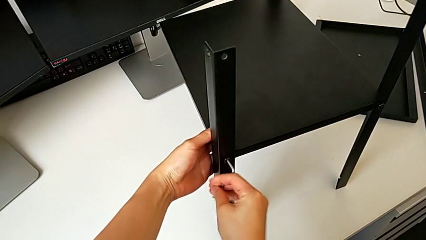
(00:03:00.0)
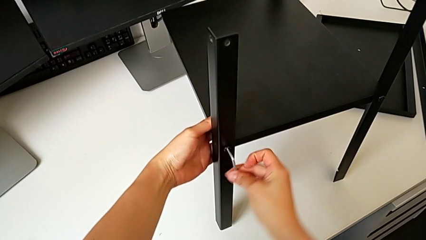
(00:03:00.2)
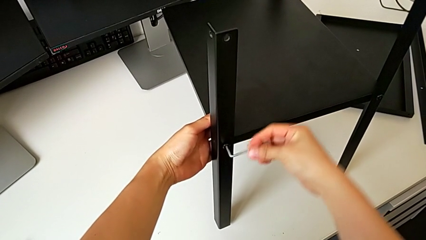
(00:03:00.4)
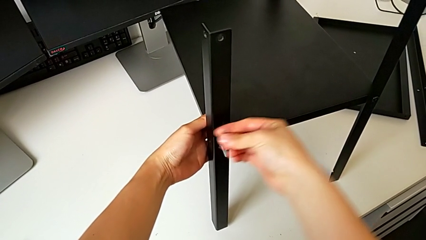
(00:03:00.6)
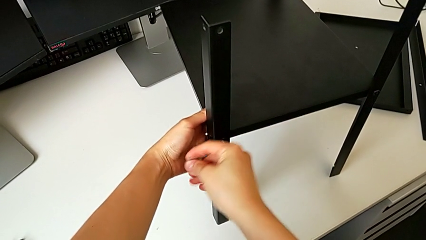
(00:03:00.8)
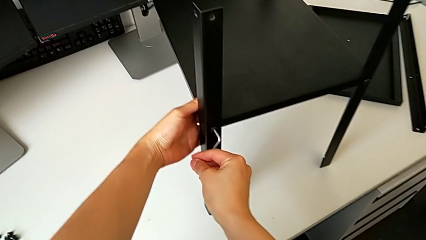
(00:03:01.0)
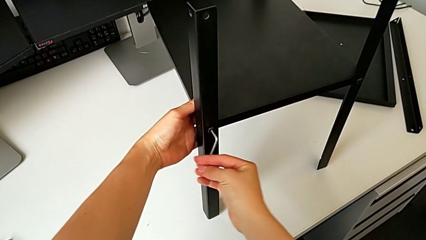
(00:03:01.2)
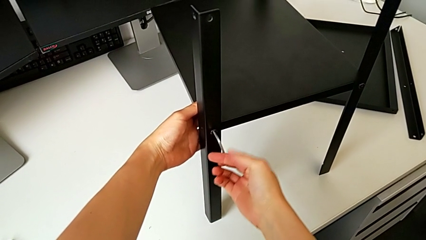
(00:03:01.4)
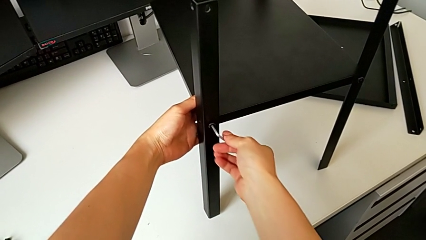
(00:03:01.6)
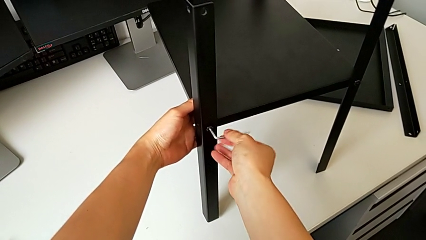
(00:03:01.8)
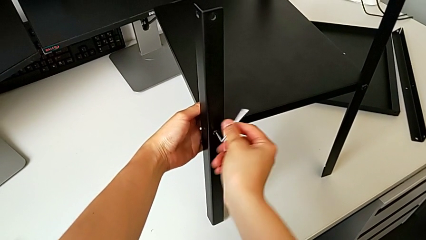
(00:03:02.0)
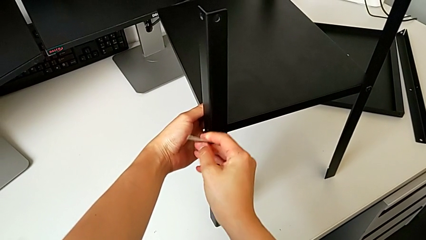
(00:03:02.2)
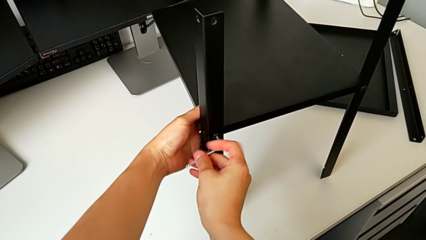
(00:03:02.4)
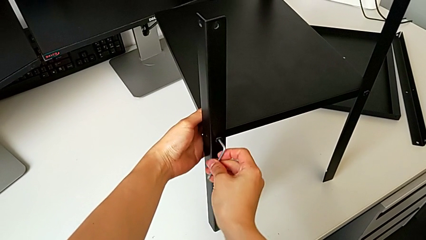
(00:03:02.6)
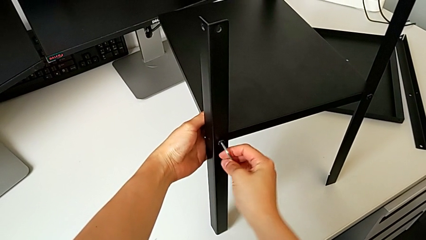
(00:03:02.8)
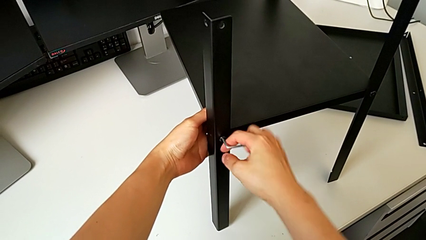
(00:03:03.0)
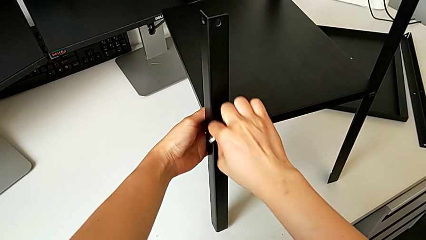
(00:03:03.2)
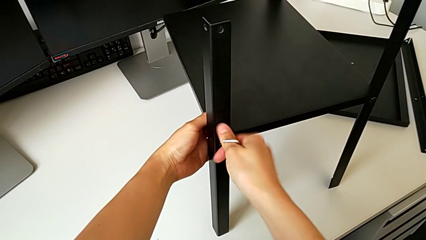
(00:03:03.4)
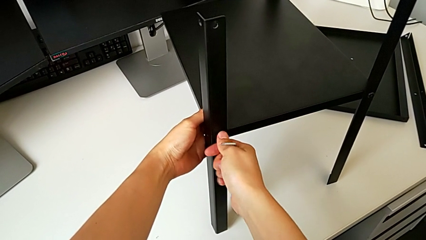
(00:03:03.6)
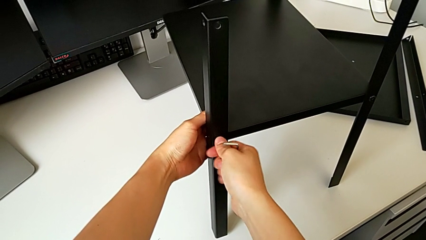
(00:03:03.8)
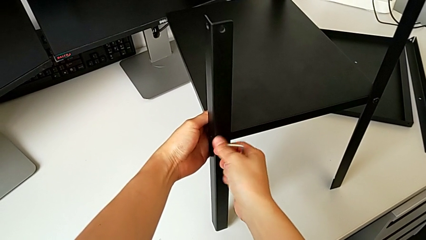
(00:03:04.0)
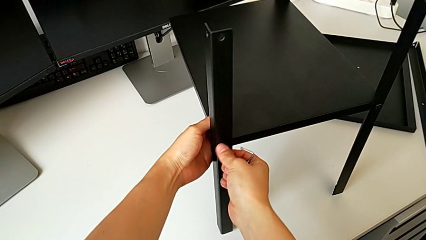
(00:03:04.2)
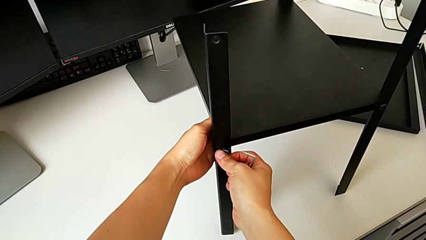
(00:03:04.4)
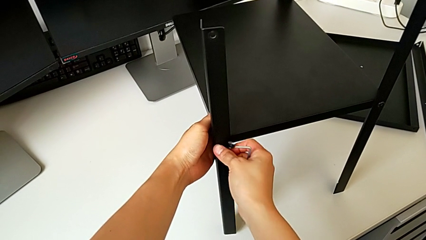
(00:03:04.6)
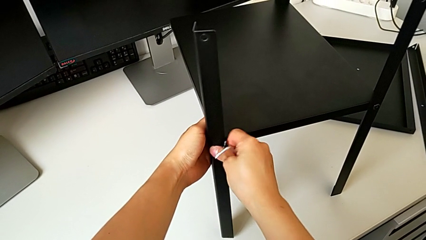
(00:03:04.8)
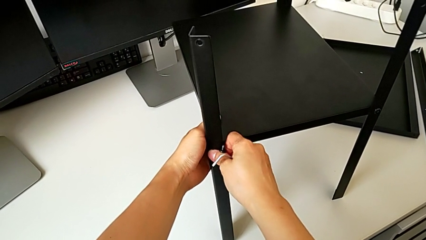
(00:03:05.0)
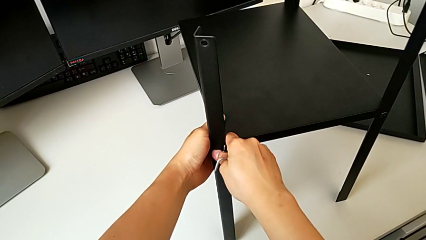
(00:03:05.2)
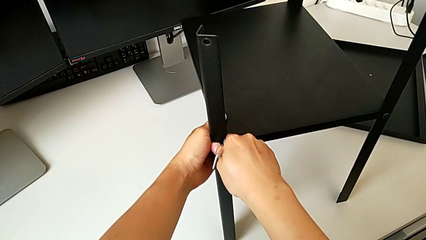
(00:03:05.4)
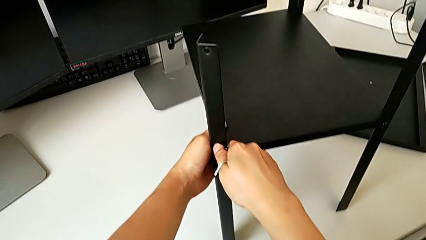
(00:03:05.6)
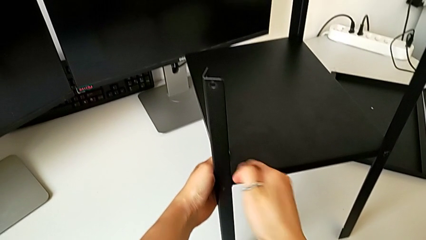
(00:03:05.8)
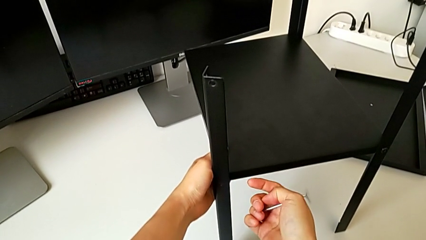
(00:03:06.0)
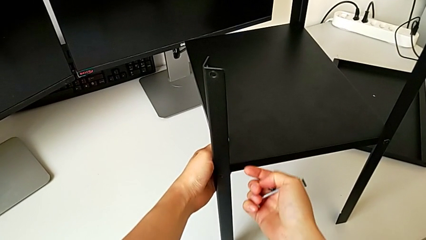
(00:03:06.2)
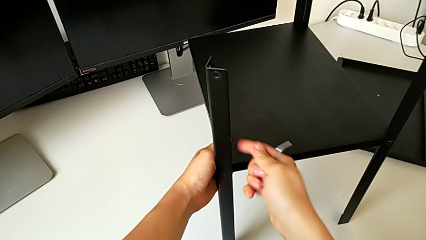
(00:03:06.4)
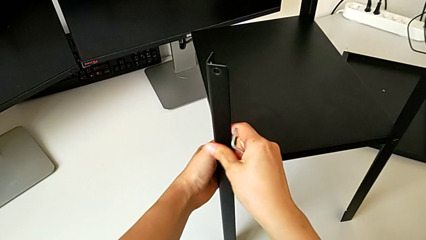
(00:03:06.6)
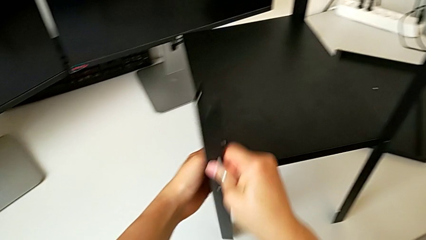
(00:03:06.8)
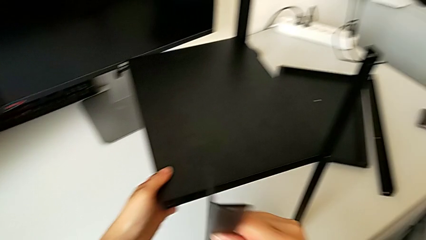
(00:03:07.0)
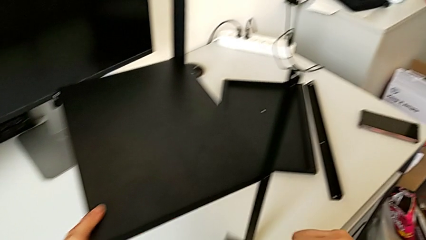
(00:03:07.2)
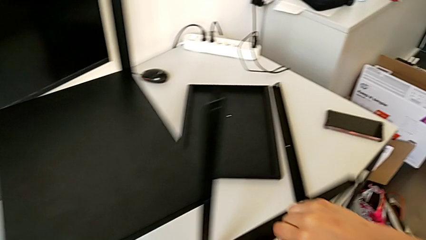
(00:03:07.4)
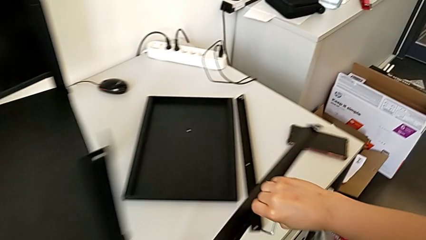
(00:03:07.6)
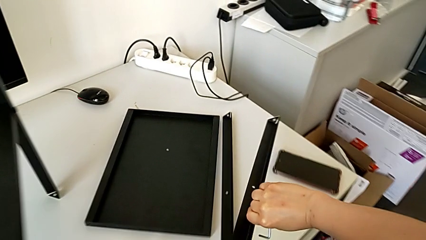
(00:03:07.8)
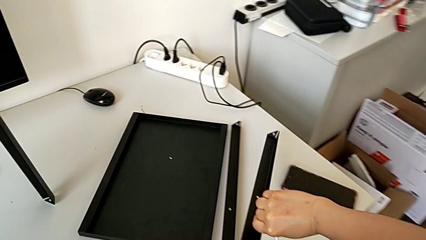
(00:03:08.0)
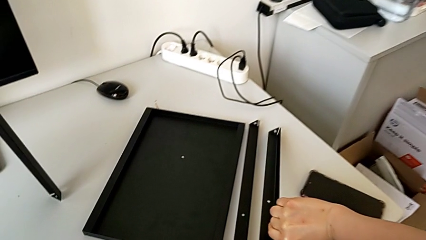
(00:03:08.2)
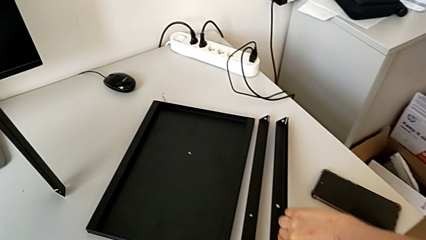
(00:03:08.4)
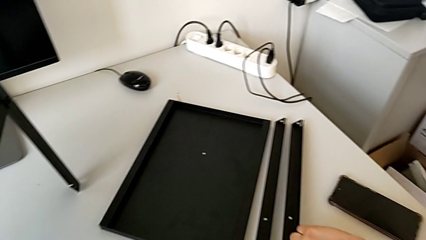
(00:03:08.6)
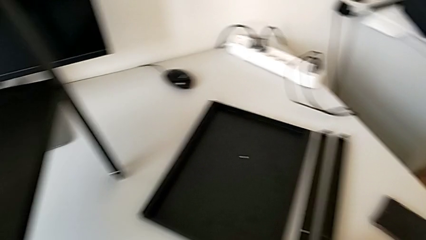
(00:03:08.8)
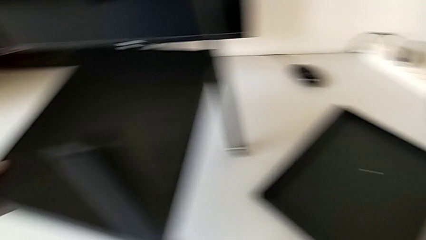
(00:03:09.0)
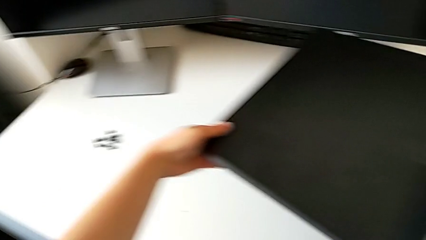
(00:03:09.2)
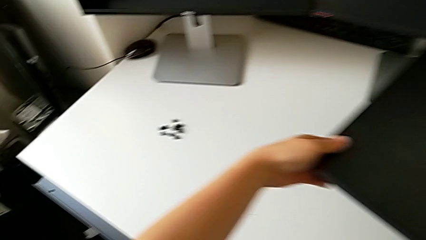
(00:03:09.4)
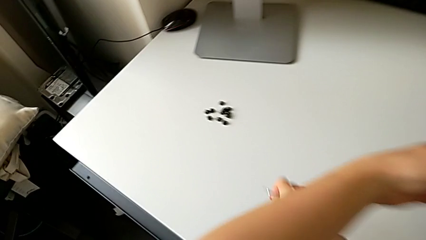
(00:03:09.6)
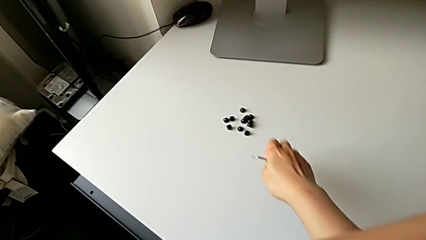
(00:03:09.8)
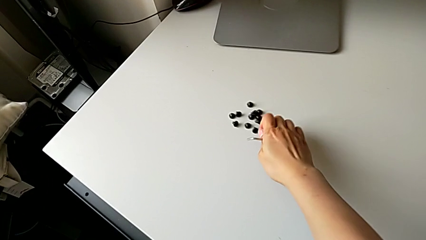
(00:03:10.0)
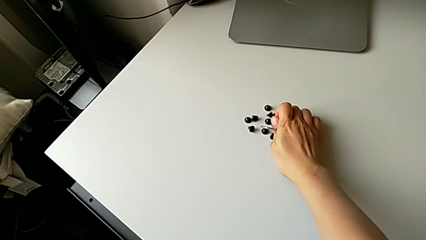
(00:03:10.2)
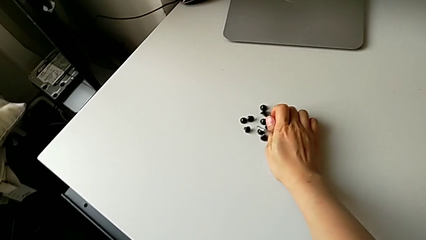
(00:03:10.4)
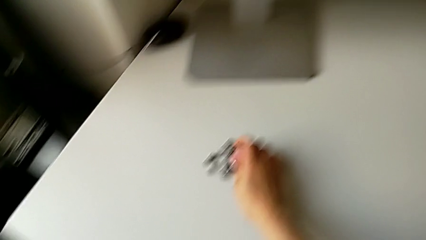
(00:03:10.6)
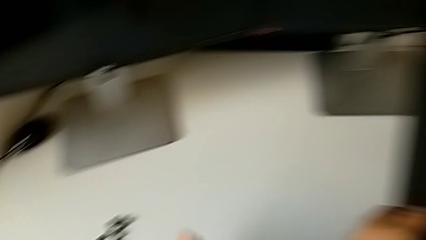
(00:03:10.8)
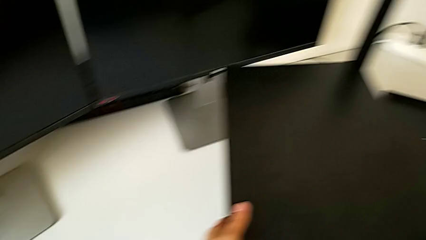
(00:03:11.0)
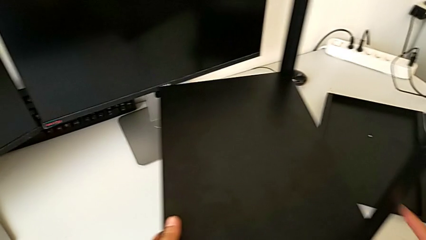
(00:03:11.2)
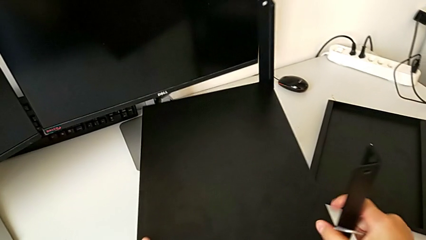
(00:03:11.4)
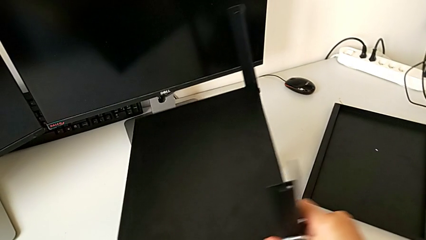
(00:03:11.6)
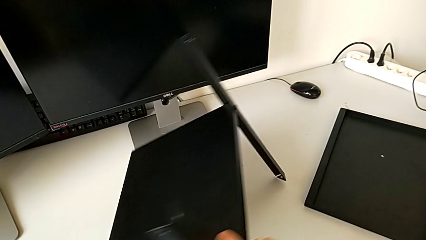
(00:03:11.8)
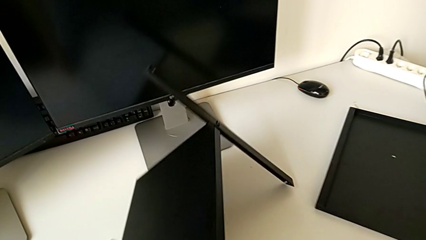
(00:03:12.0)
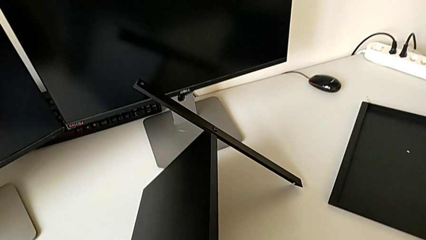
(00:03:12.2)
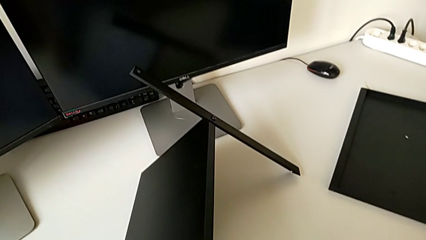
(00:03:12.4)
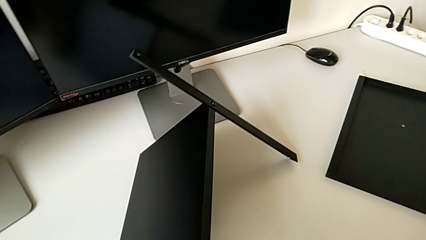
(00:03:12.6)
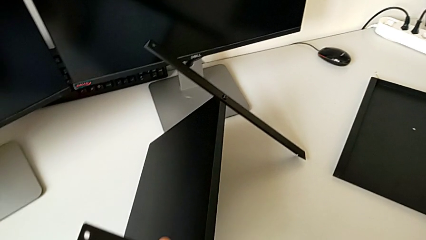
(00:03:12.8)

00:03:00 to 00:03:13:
The camera wearer is detaching the second leg. They unscrew the hex socket head, withdraw the Allen wrench, disassemble the hex socket head, grab it, grab the second leg, place it, place the hex socket head and rotate the nightstand.

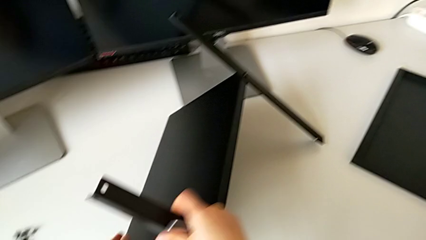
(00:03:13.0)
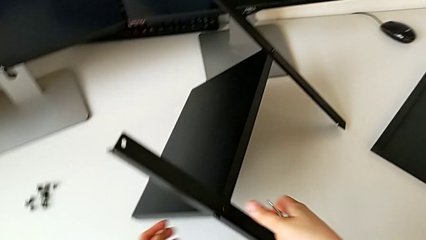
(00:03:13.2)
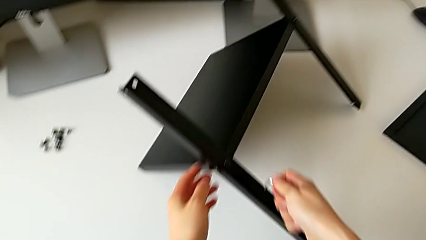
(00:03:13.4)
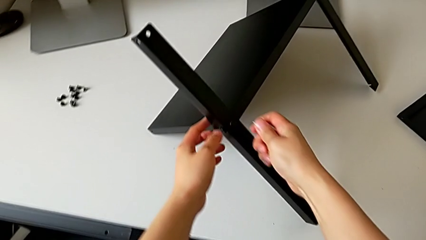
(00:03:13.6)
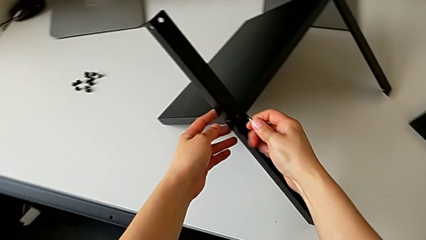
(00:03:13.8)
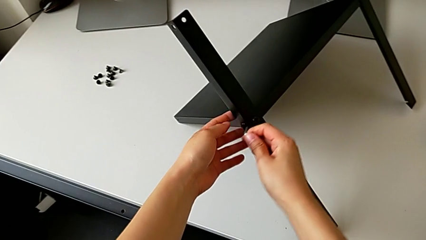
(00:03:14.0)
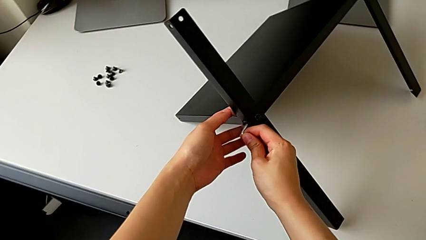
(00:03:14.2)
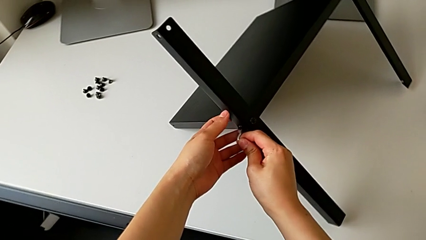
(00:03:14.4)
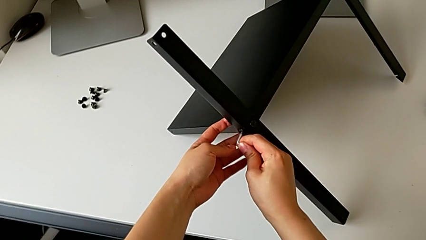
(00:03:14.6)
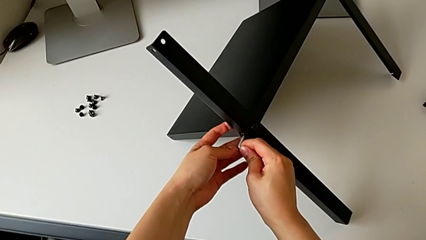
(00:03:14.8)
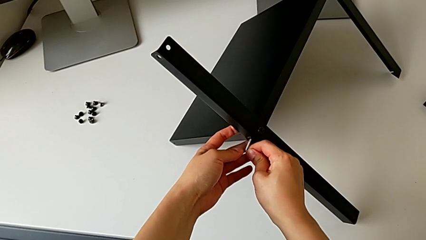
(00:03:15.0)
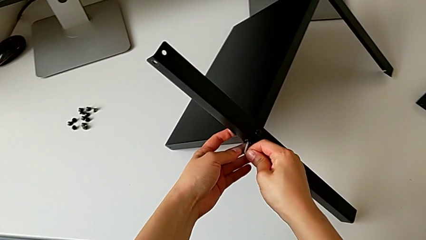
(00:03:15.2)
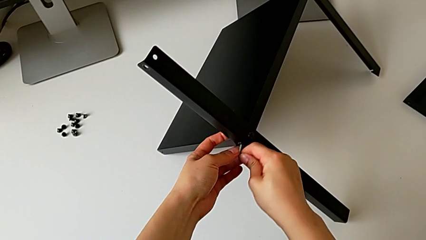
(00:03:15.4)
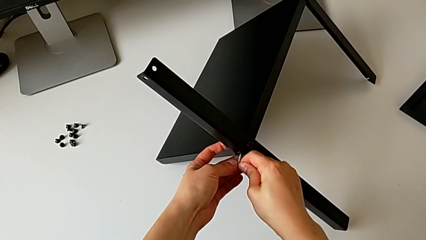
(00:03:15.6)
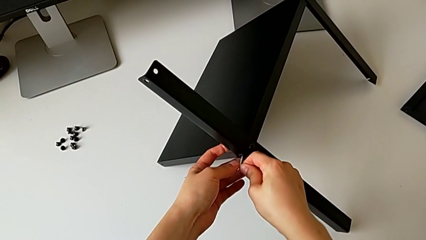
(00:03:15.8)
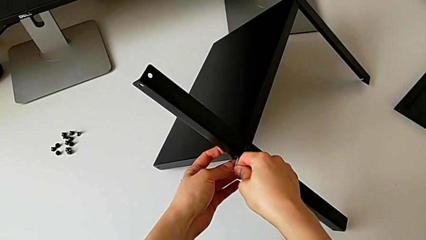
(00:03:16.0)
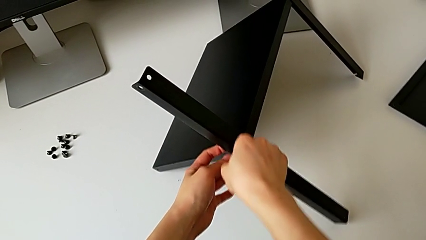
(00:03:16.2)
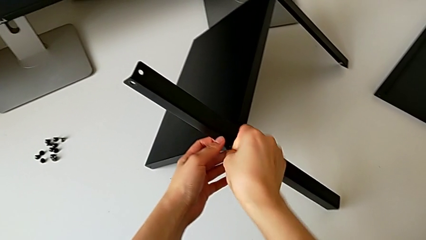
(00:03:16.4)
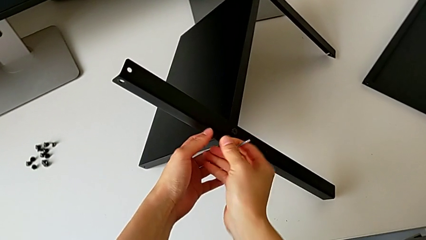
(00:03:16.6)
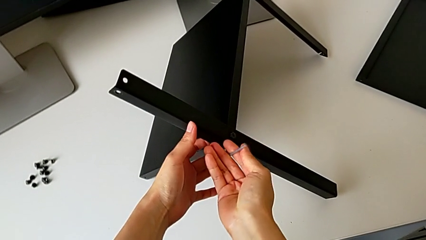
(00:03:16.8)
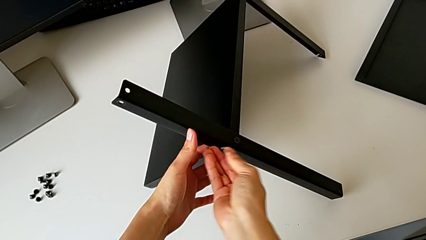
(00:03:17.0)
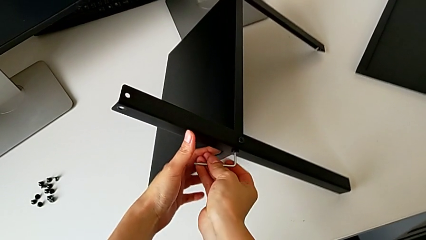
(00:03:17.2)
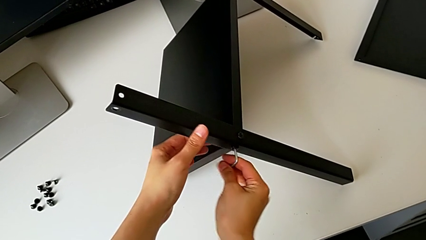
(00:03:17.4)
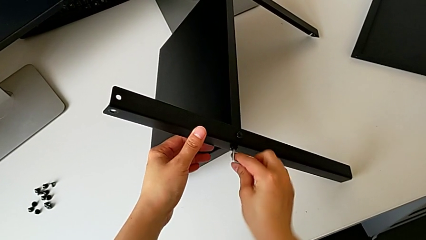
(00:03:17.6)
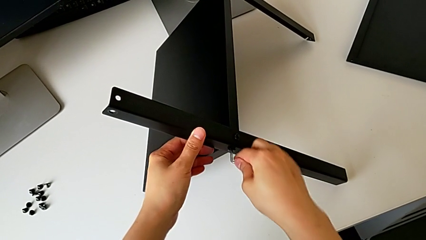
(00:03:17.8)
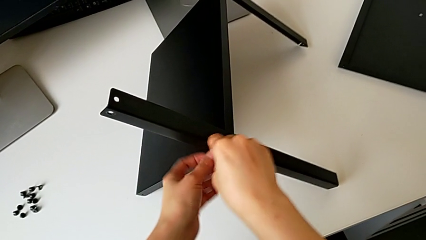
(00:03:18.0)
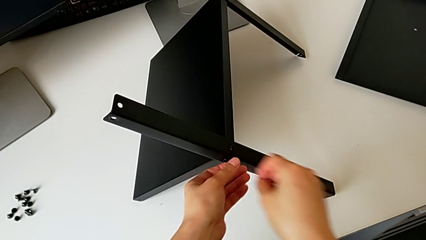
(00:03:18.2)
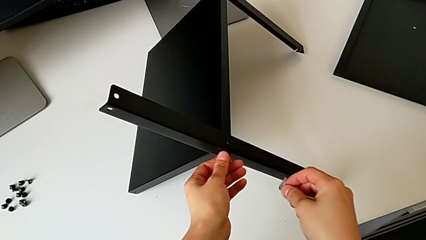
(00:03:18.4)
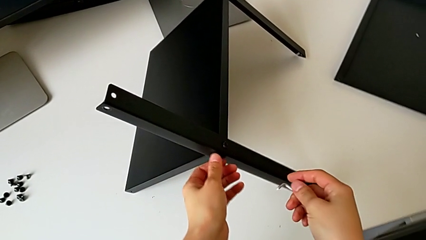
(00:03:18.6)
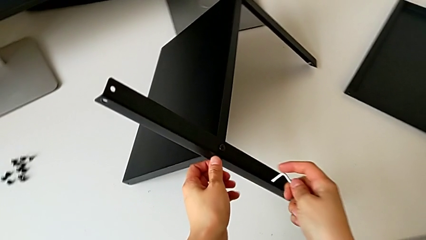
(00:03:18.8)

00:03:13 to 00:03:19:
The camera wearer is unscrewing the shelf from the legs. They insert the Allen wrench and begin to unscrew the hex socket head.
